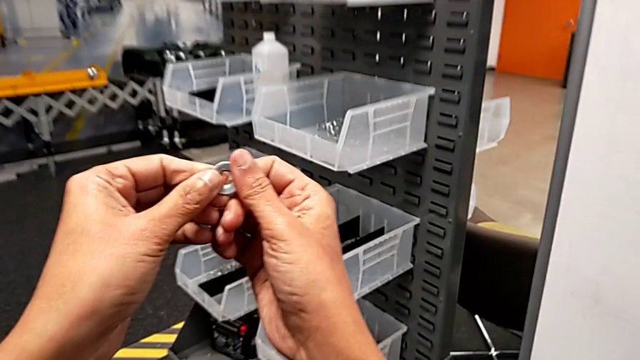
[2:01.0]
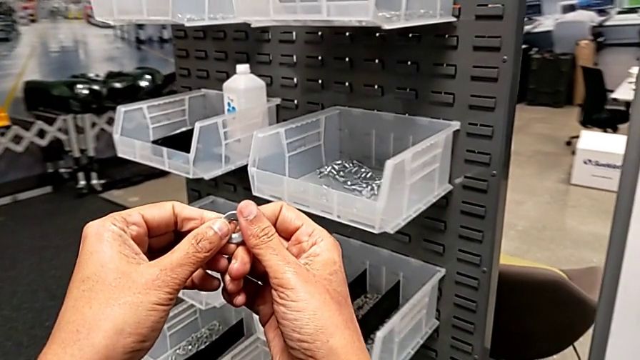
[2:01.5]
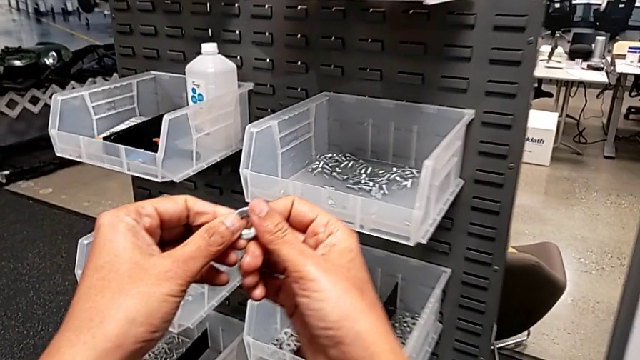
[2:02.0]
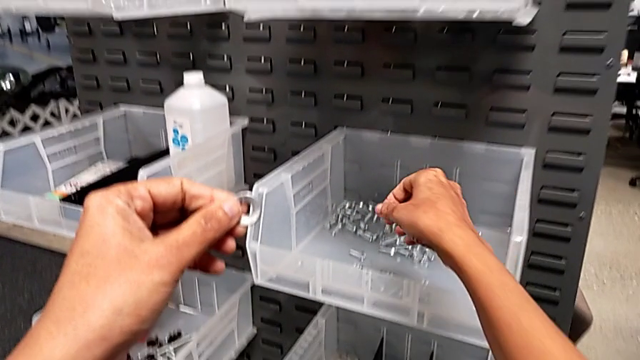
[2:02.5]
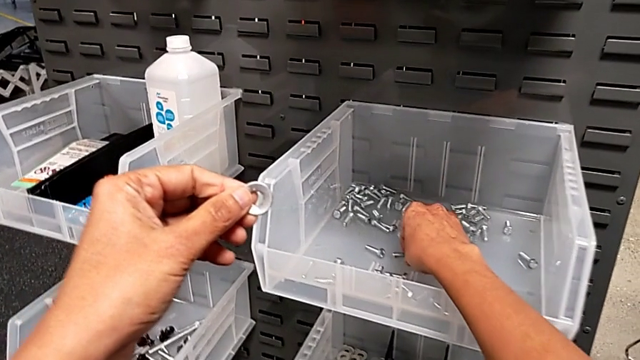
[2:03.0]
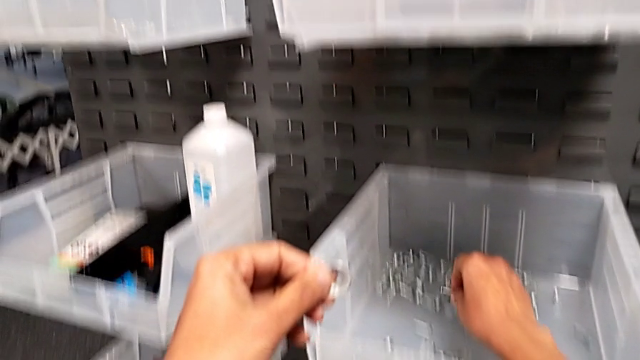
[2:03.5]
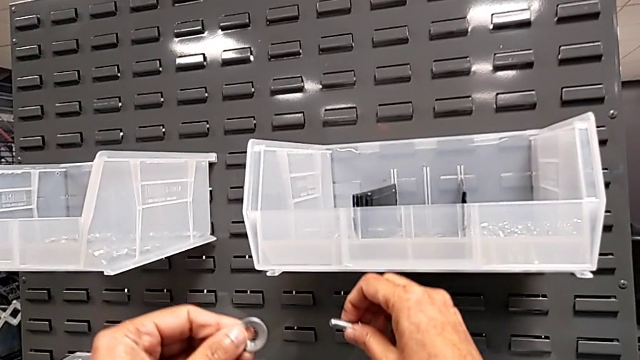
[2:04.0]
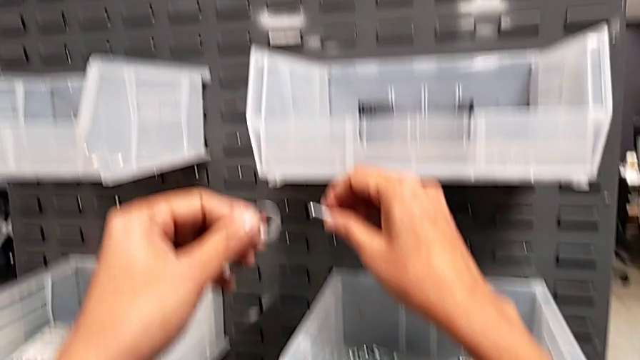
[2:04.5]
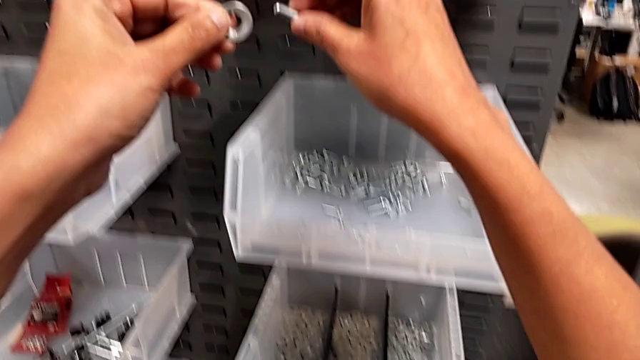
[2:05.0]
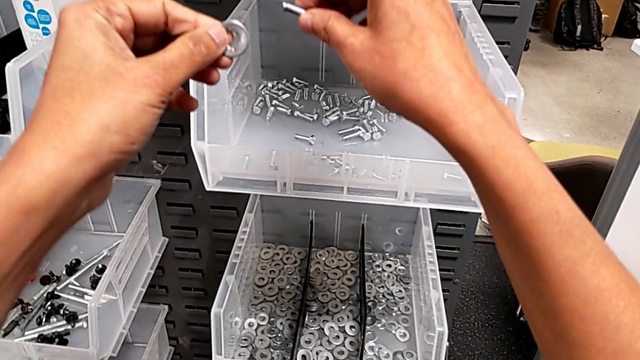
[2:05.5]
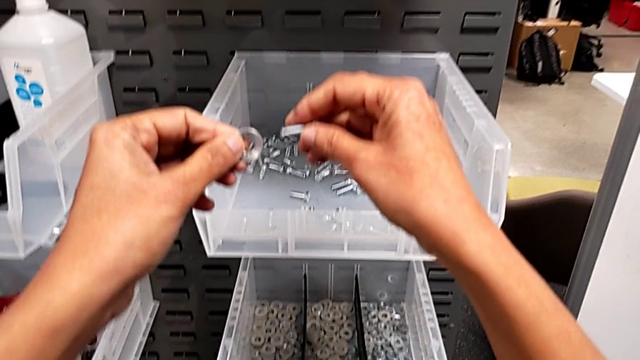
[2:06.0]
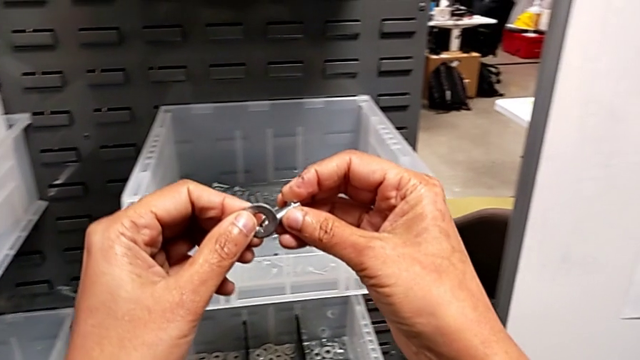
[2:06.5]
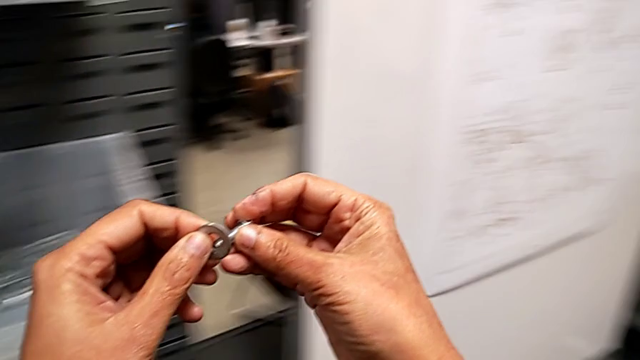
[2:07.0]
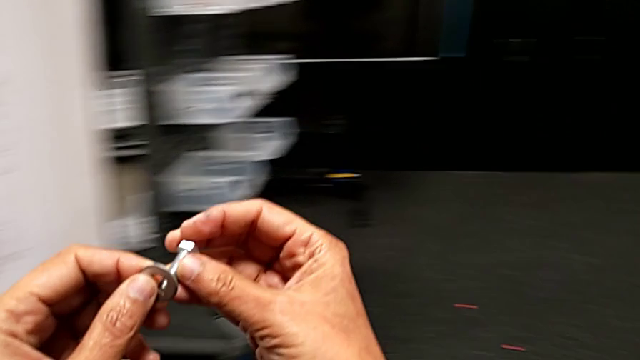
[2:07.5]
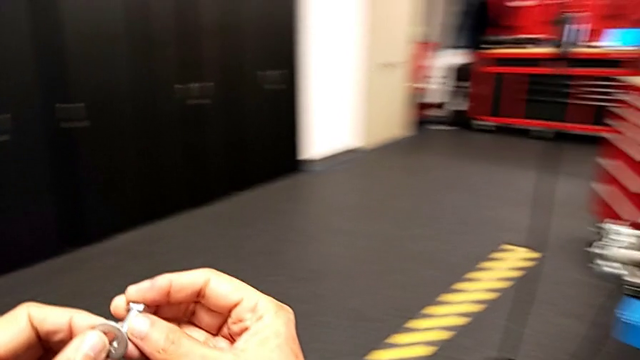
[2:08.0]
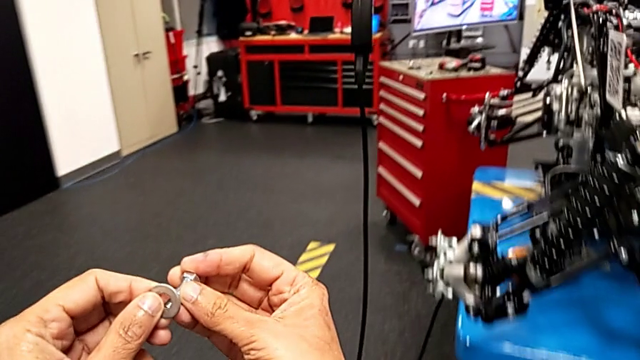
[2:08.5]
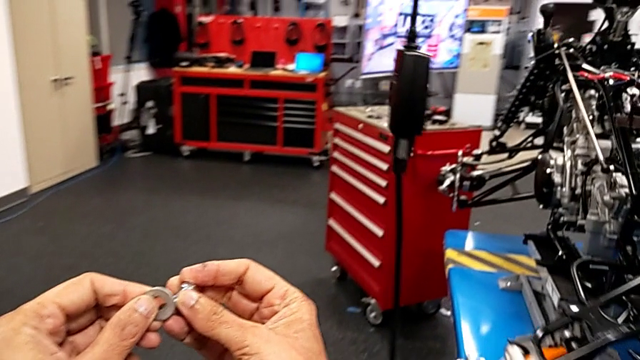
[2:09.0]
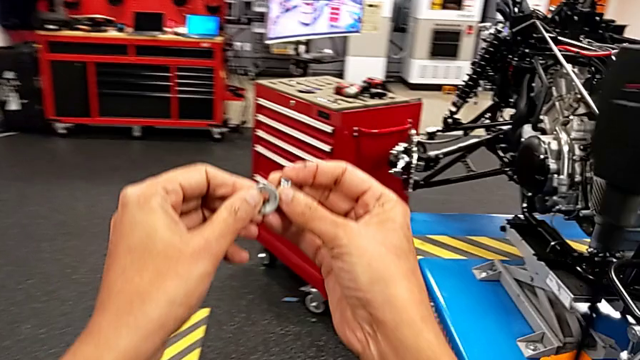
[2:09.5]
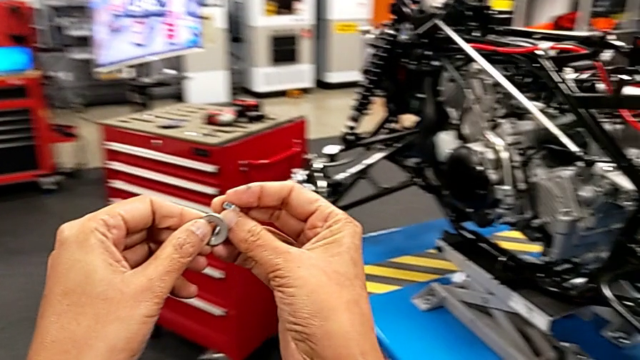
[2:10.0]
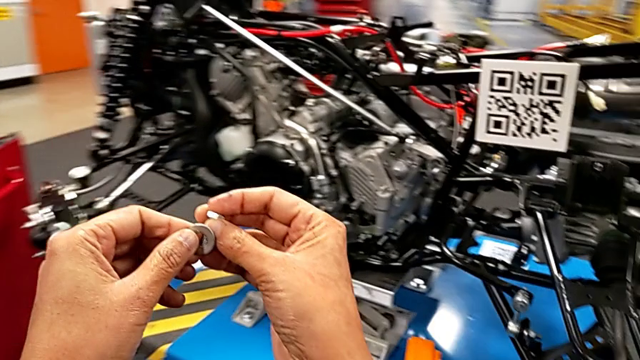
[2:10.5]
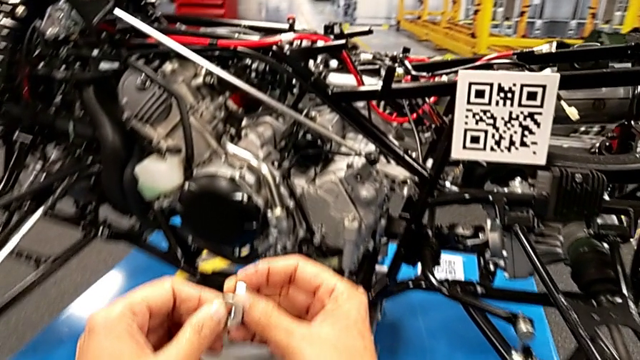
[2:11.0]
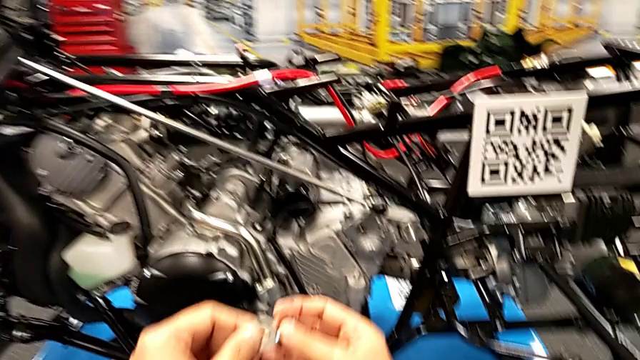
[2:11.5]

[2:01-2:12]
The camera wearer is grabbing a washer and a bolt. They approach the bolt, grab it and hold it, all with the right hand.

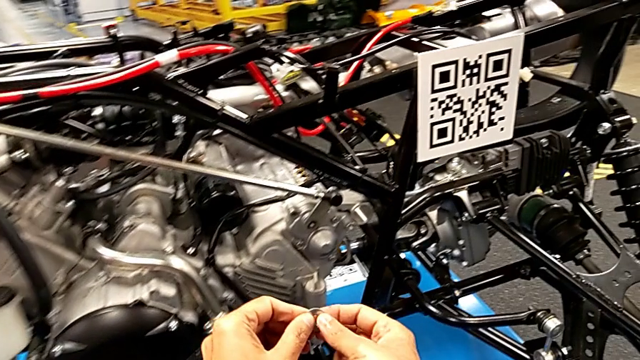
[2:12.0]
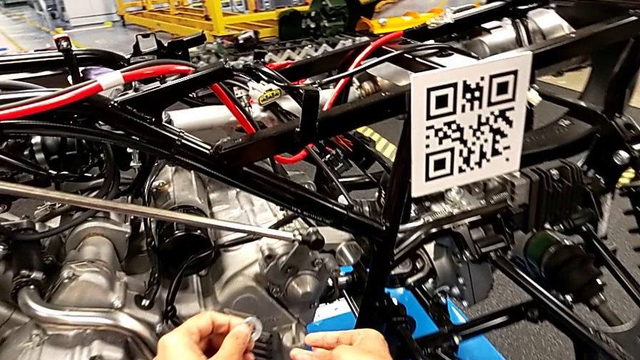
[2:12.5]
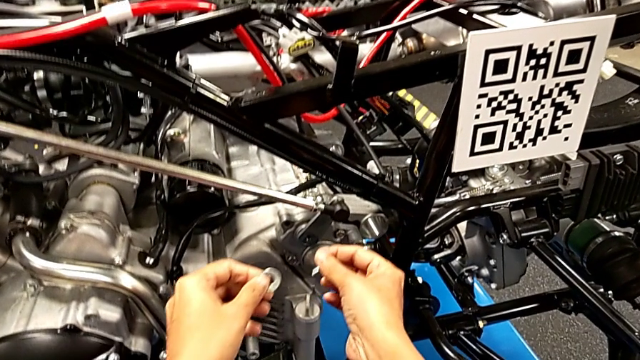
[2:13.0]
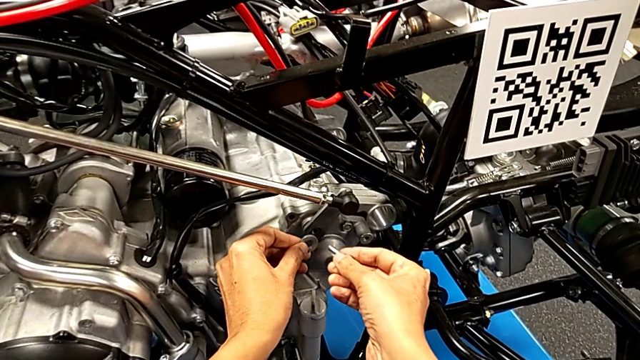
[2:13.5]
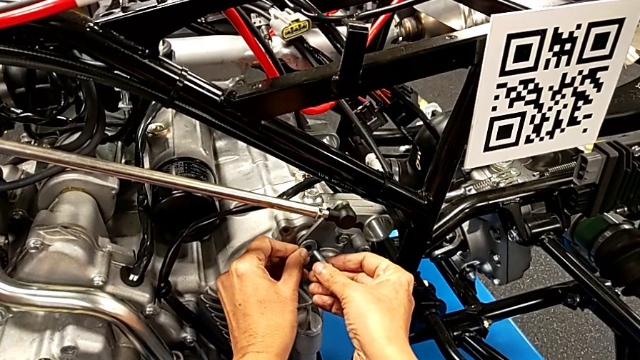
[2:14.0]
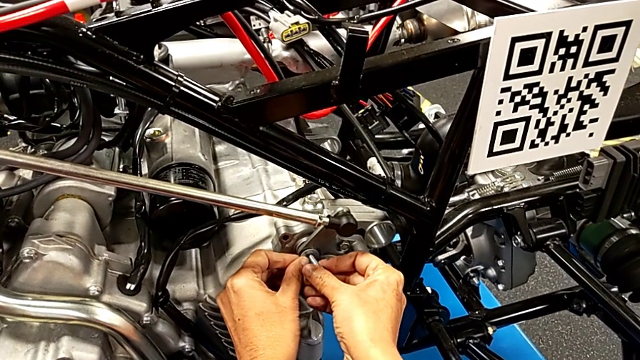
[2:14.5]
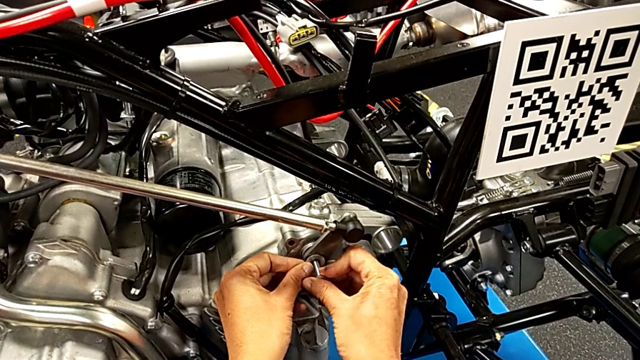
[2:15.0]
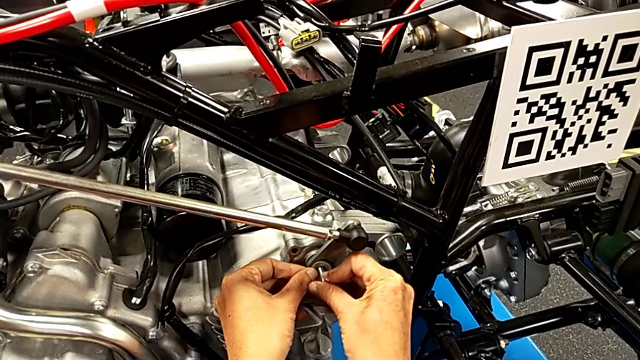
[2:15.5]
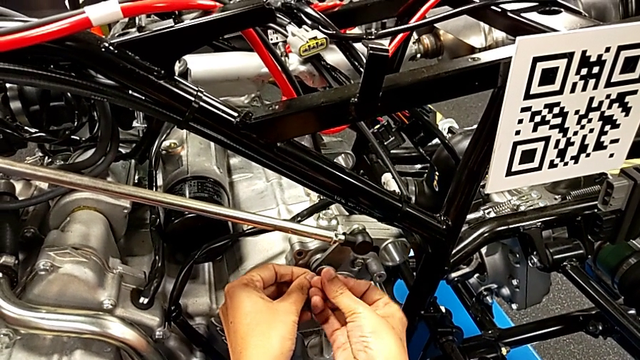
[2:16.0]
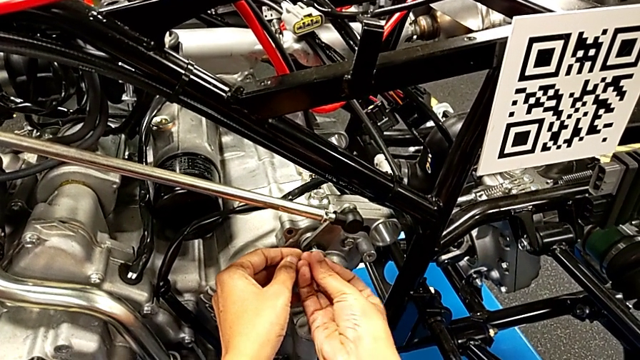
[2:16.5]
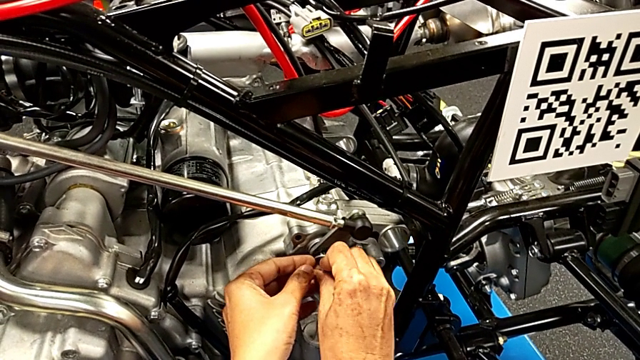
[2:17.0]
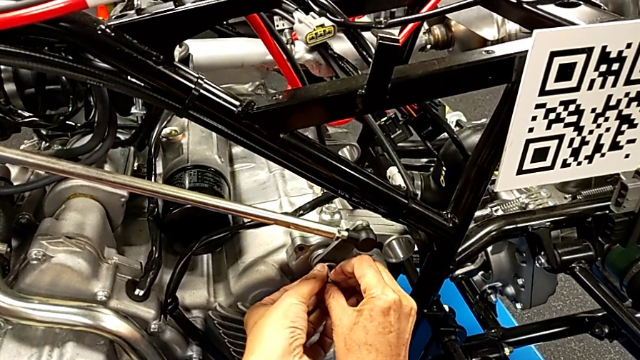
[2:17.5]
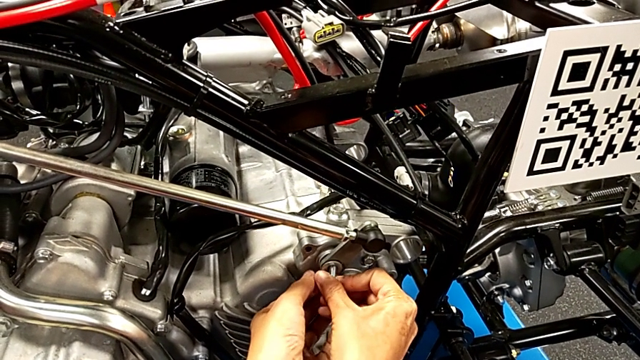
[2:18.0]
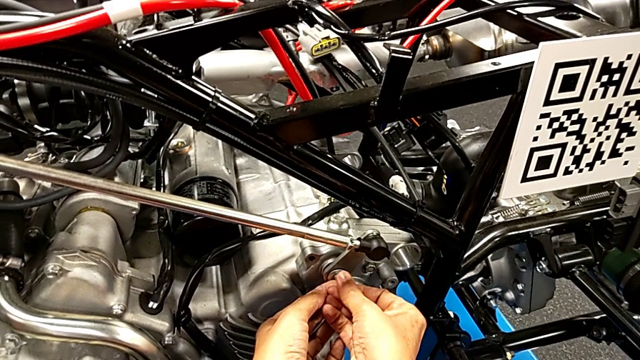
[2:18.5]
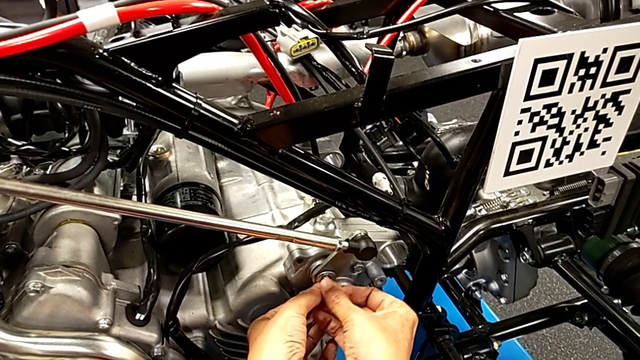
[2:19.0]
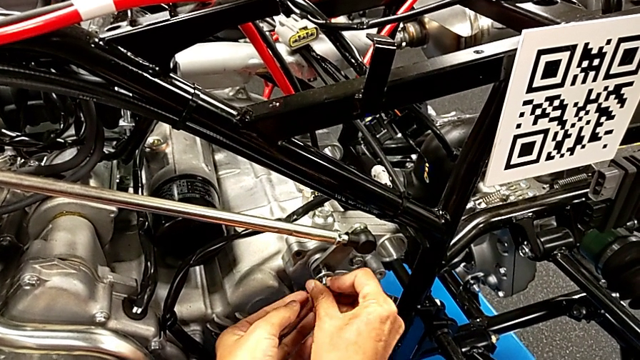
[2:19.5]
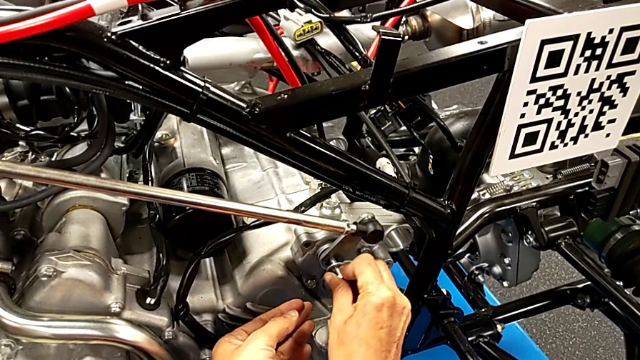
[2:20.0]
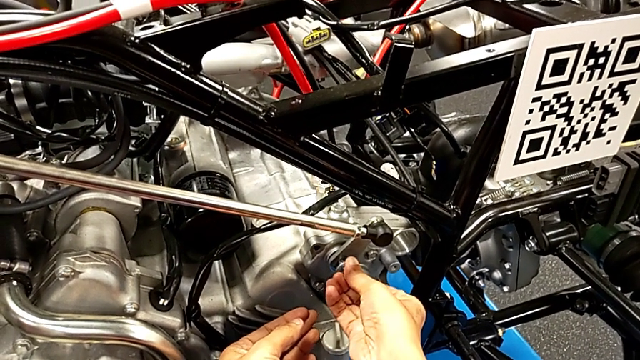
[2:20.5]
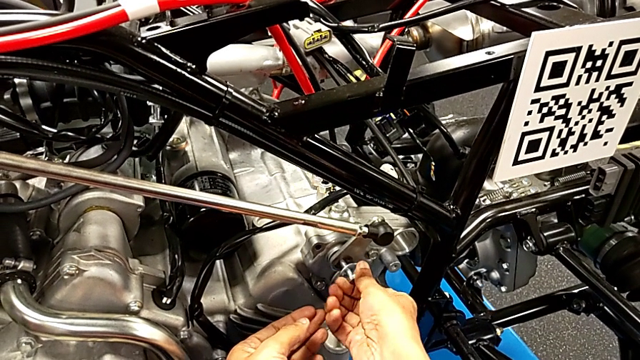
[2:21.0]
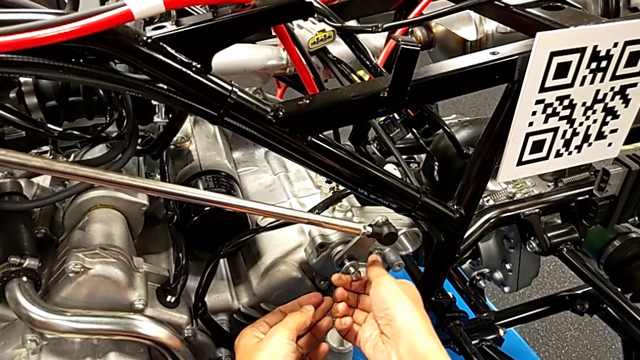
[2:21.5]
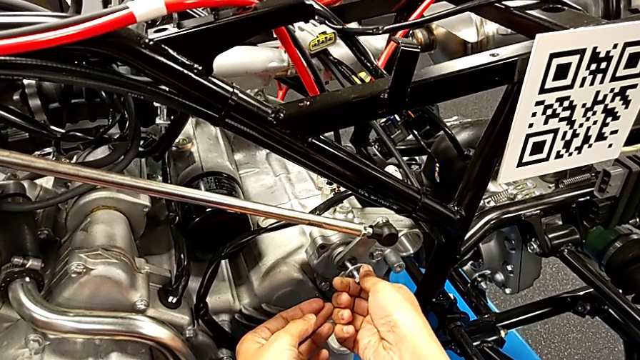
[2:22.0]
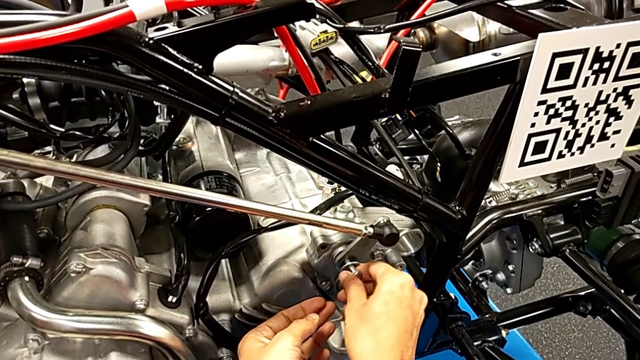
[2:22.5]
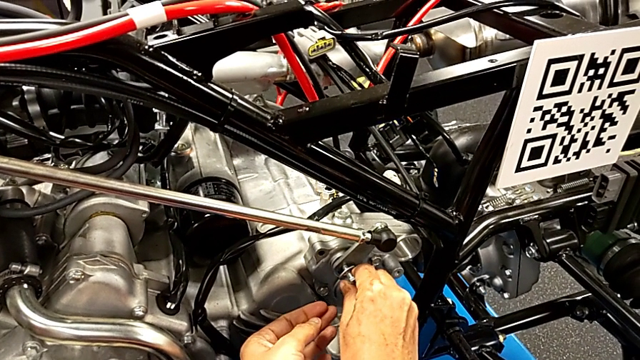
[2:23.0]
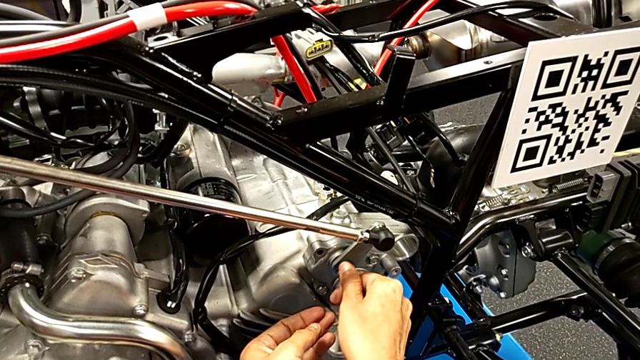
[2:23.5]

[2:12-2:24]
The camera wearer is screwing the bolt through the washer. They place the washer with the left hand and insert the bolt with the right hand.
